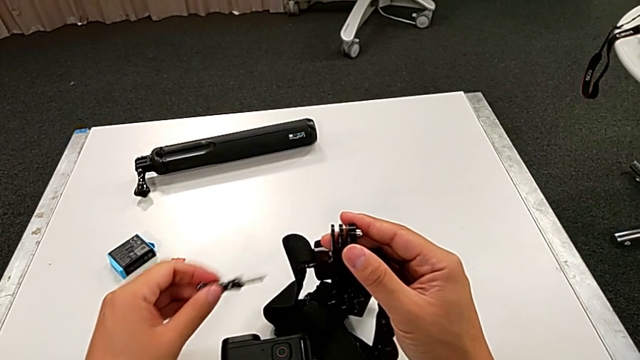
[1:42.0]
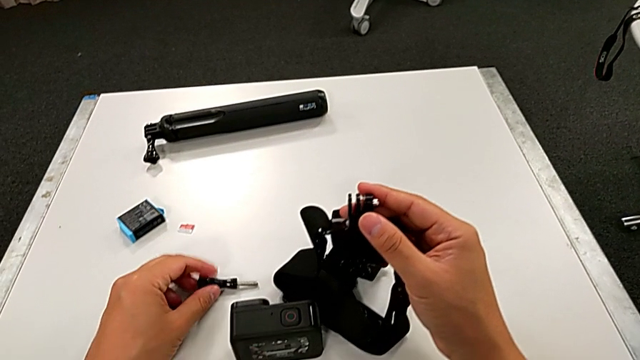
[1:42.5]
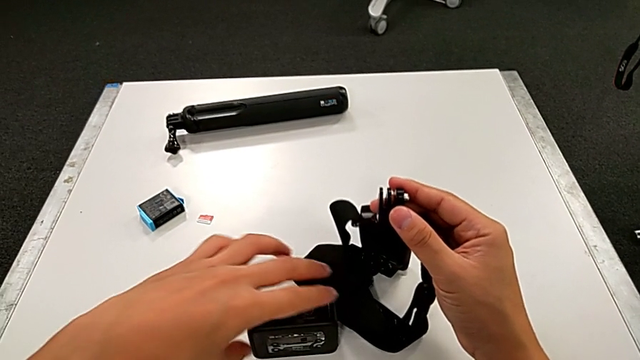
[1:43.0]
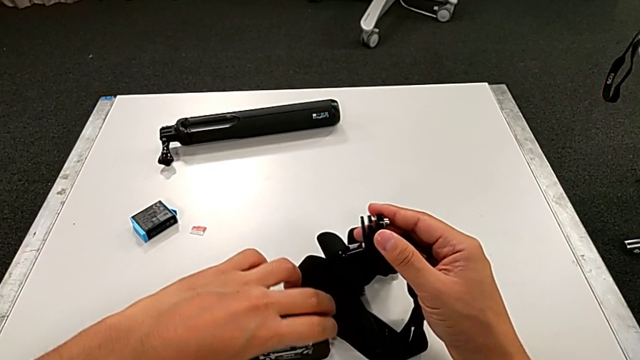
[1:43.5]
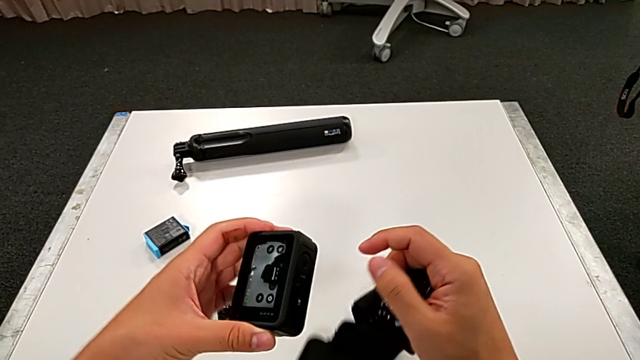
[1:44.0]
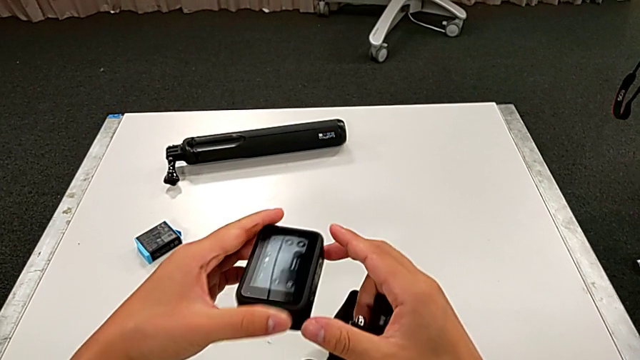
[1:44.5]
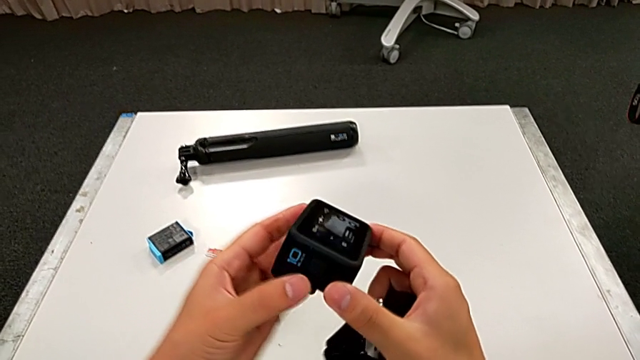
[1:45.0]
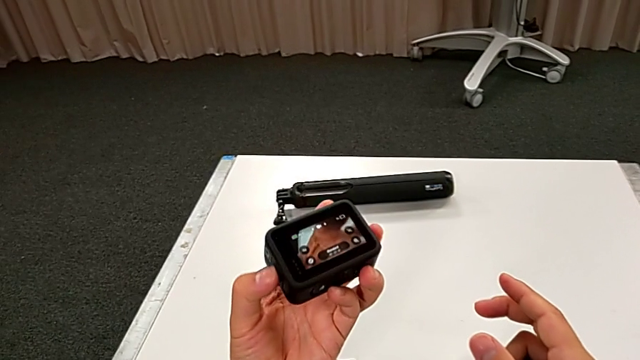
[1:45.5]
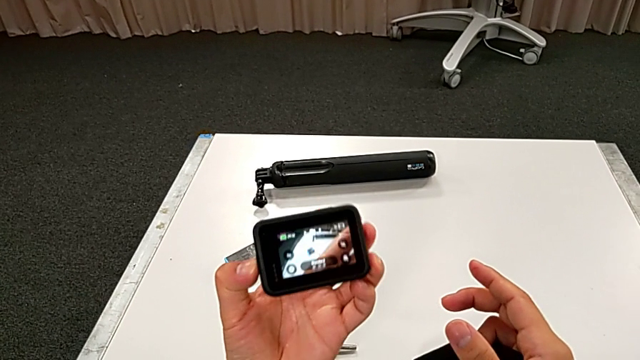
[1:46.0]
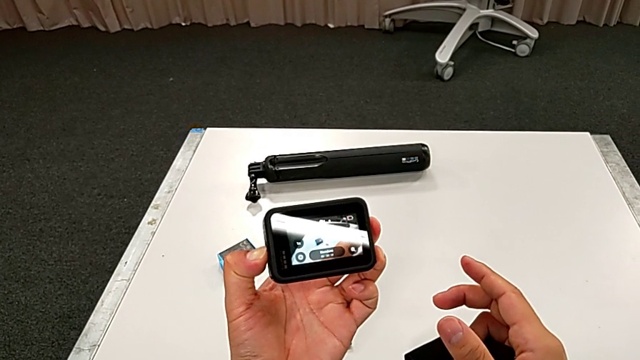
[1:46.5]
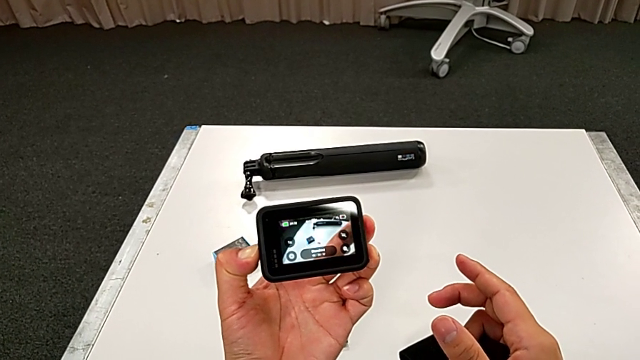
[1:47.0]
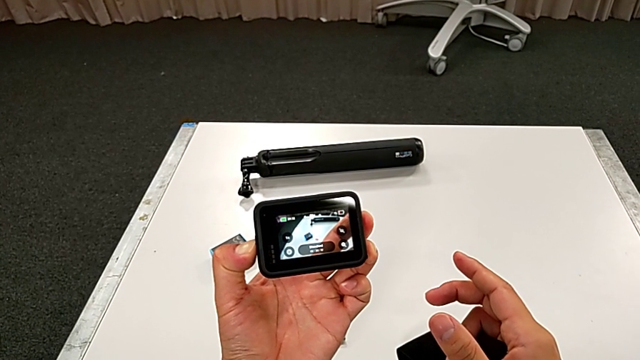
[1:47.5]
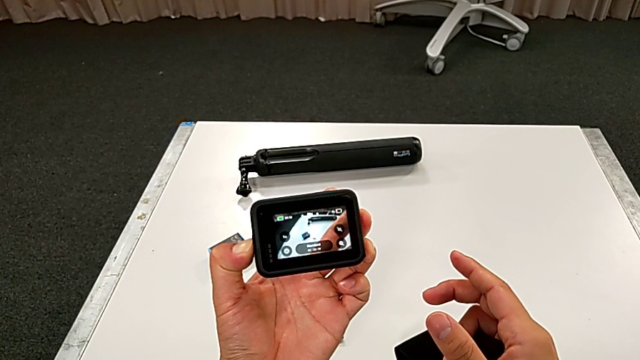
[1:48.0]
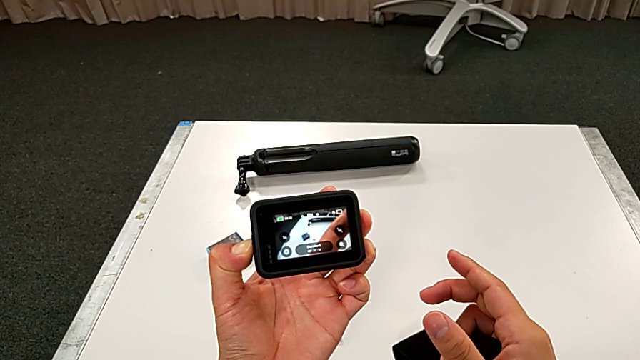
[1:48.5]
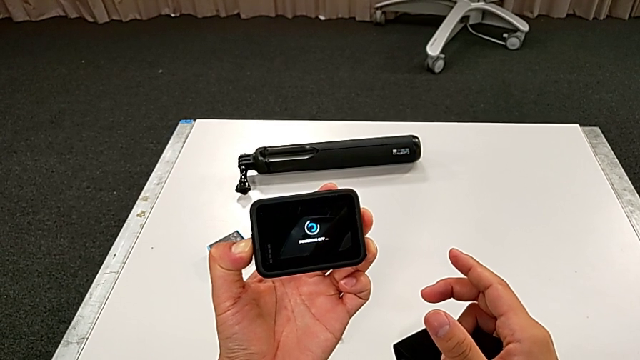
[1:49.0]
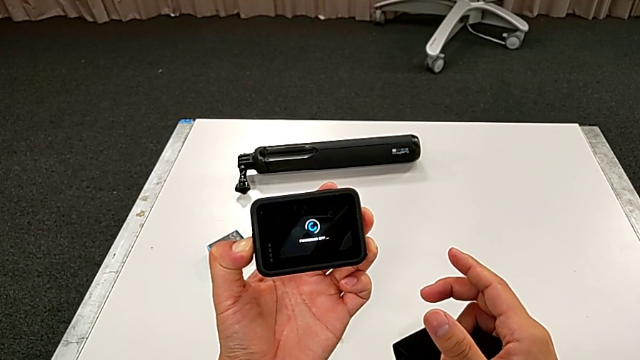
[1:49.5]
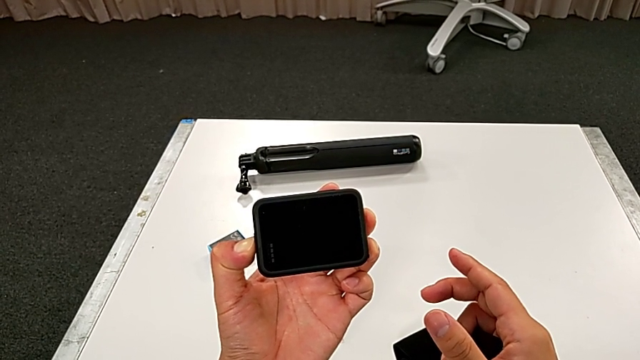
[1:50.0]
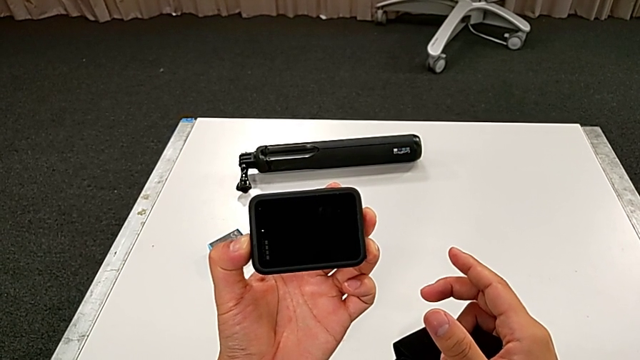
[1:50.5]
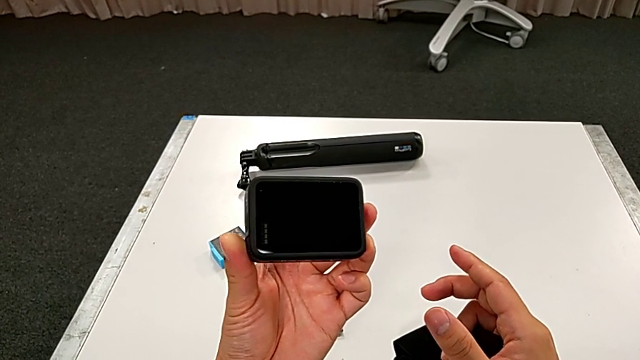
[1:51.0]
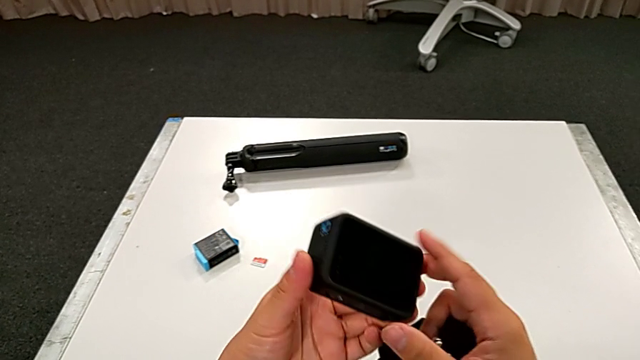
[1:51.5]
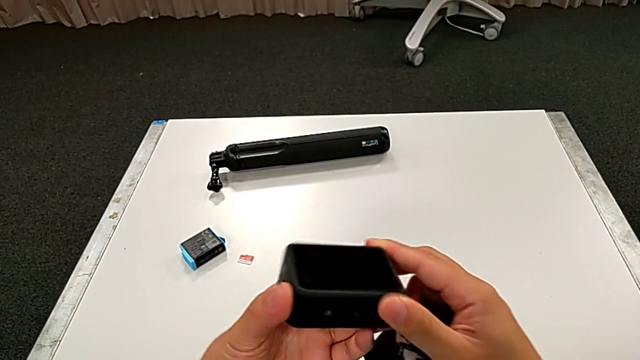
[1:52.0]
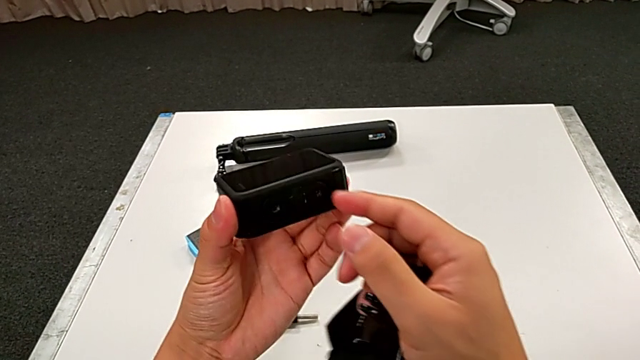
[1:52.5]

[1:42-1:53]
The camera wearer is assembling the strap on the GoPro. They place the screw, grab the GoPro, lift it, rotate it and press the power button.

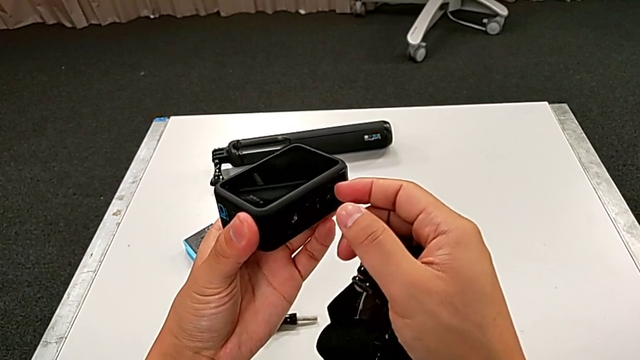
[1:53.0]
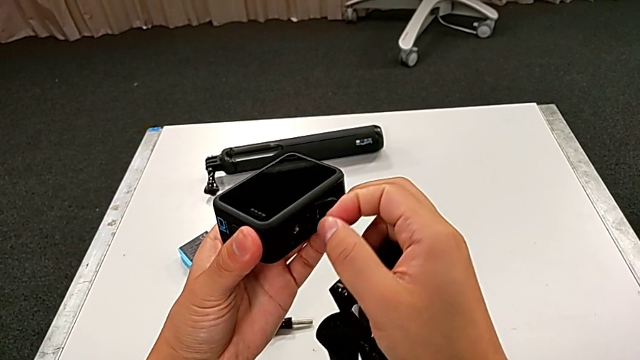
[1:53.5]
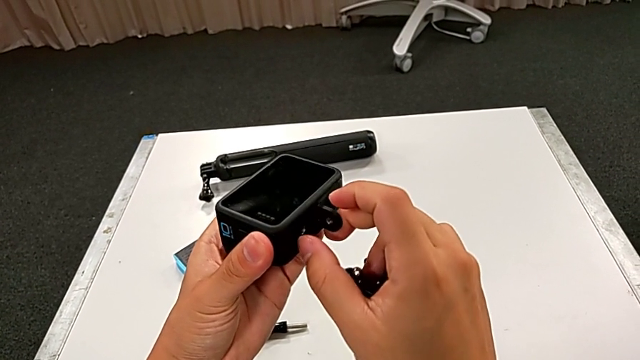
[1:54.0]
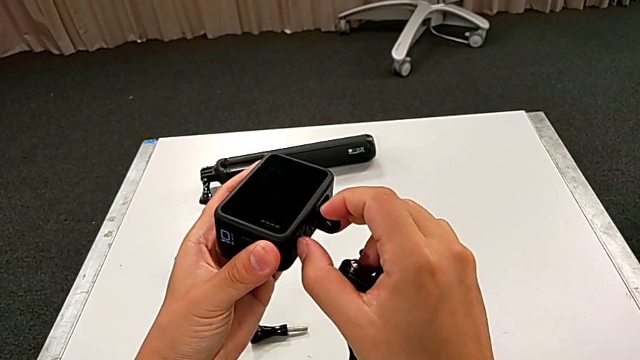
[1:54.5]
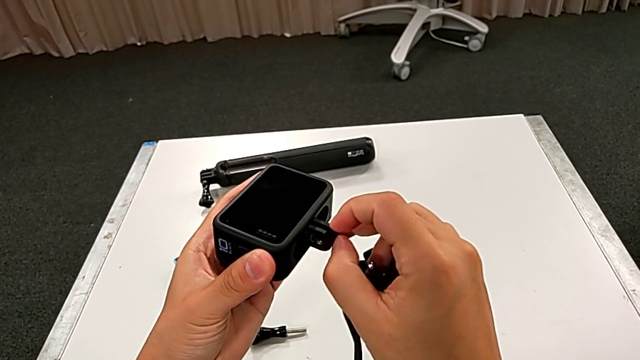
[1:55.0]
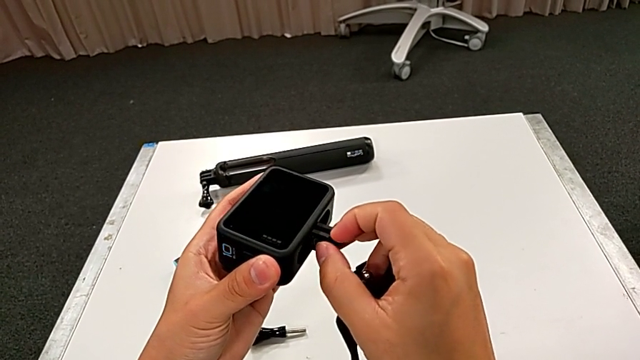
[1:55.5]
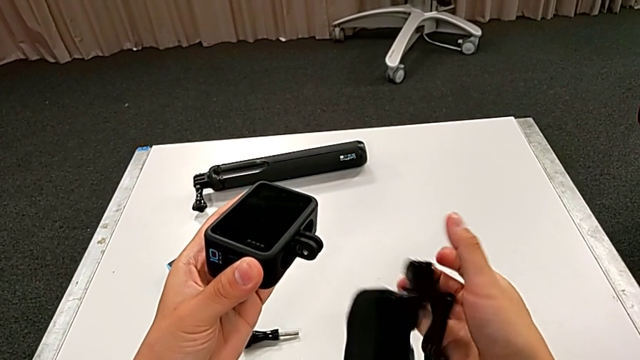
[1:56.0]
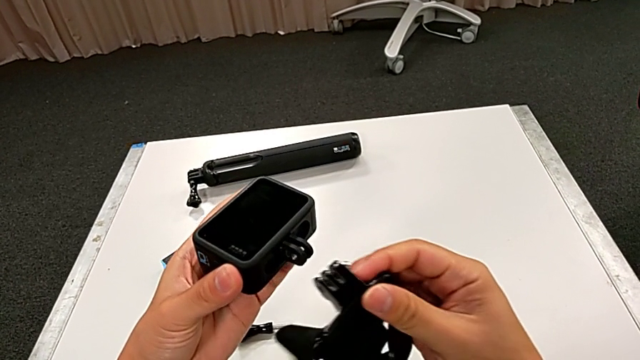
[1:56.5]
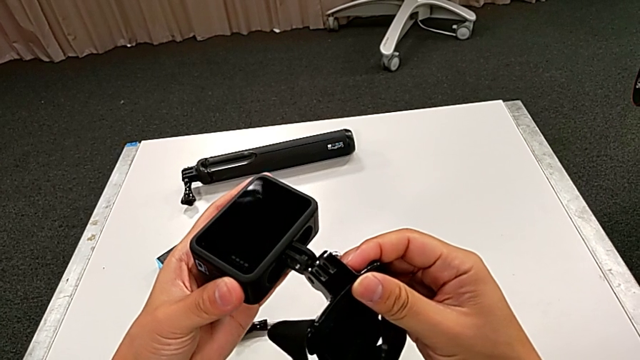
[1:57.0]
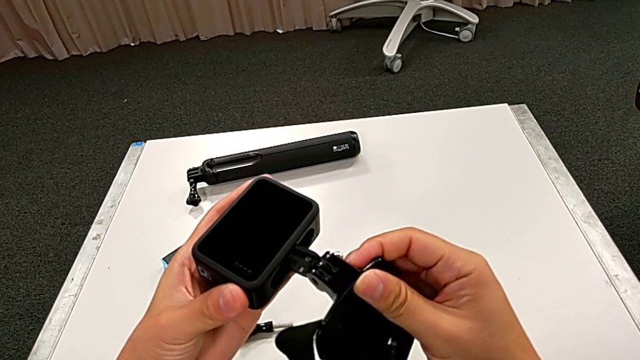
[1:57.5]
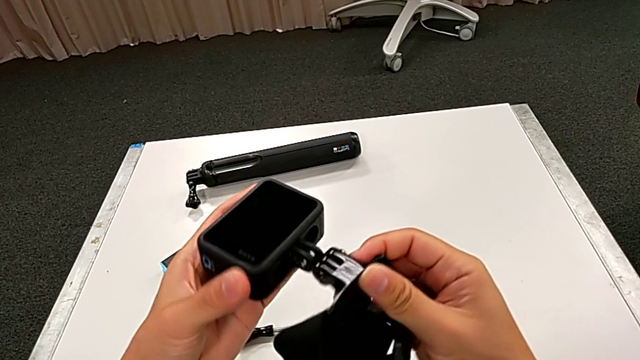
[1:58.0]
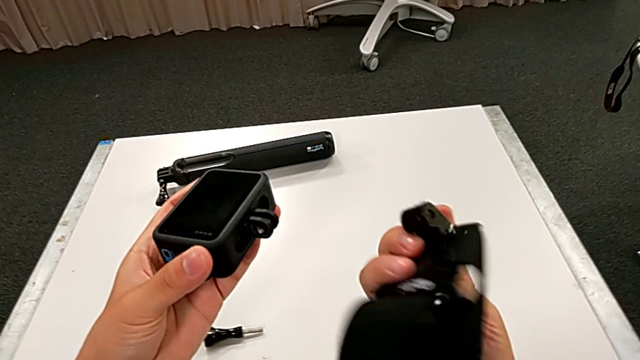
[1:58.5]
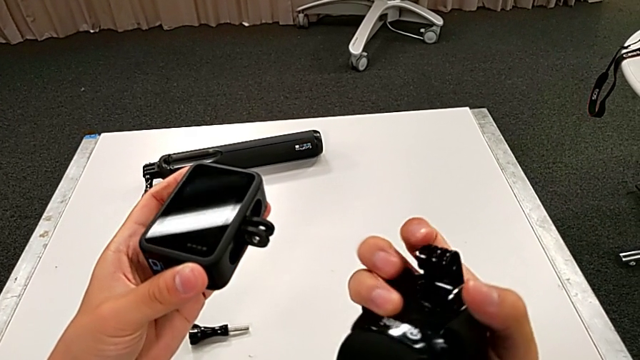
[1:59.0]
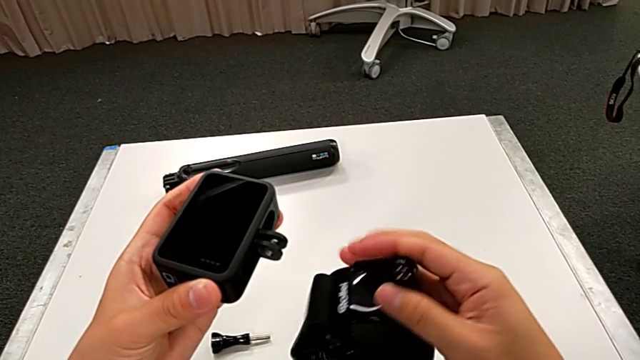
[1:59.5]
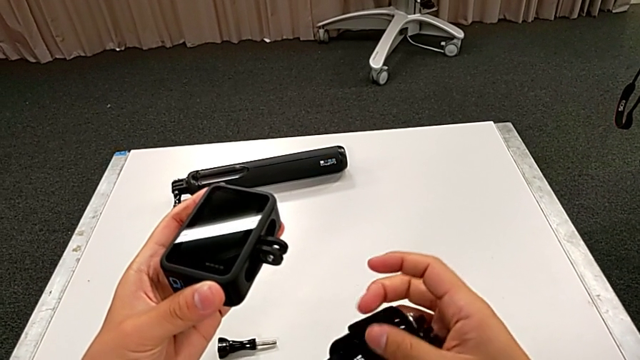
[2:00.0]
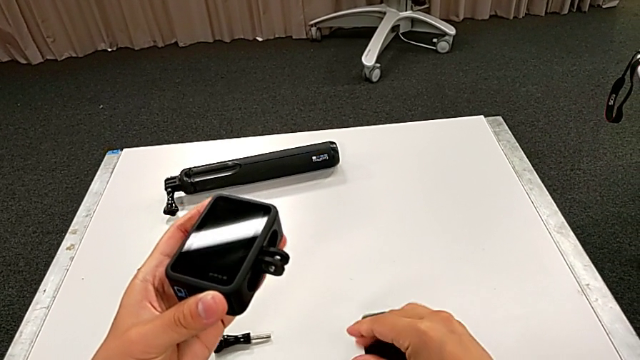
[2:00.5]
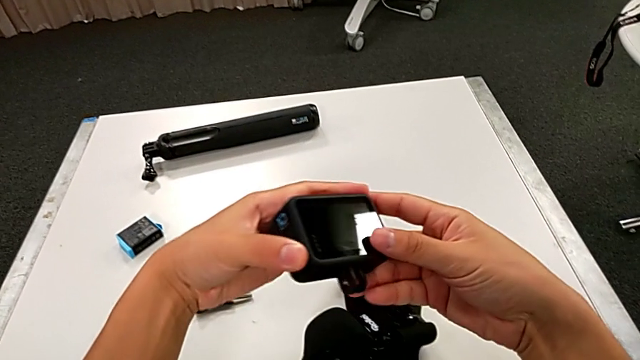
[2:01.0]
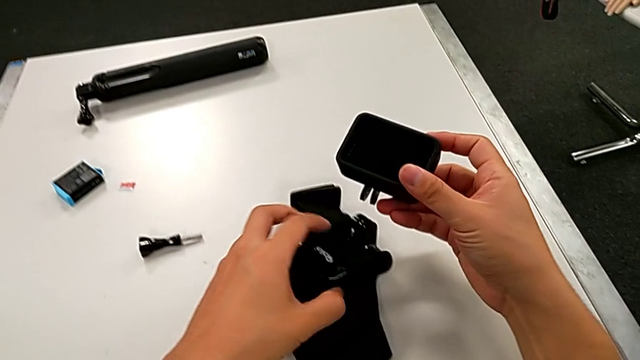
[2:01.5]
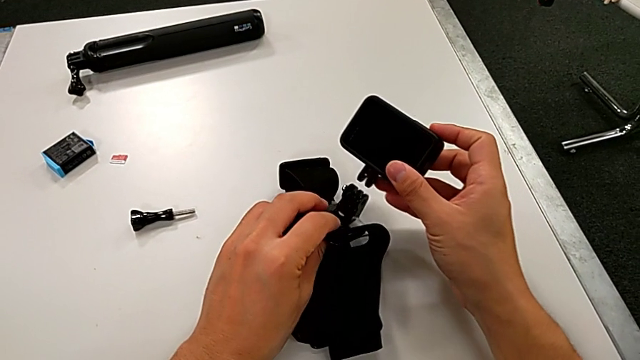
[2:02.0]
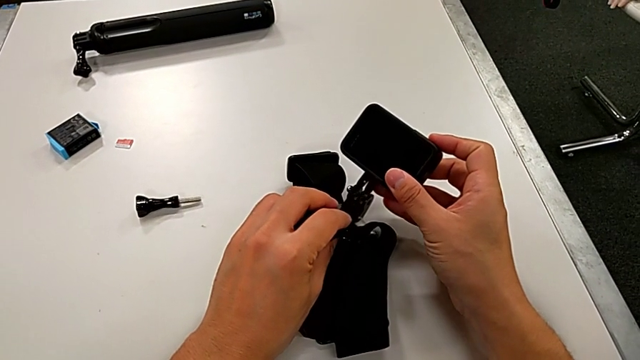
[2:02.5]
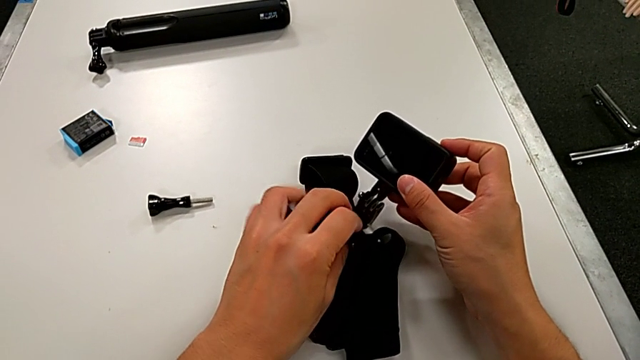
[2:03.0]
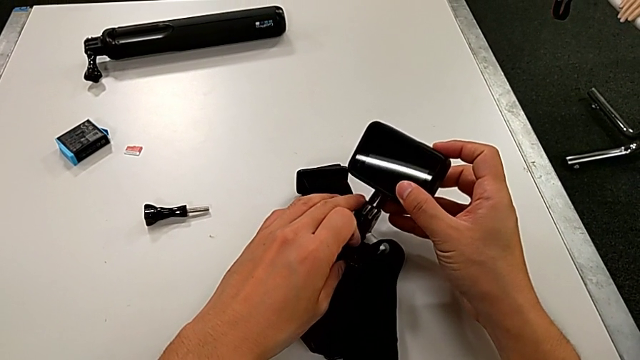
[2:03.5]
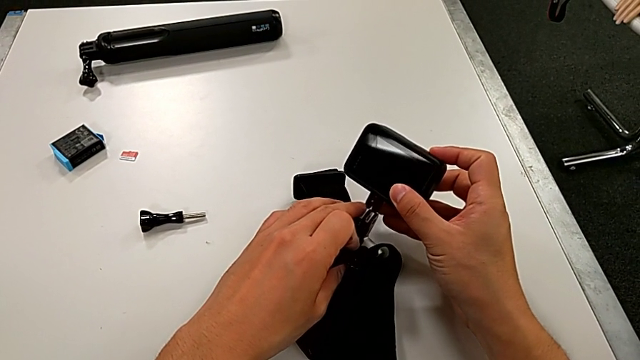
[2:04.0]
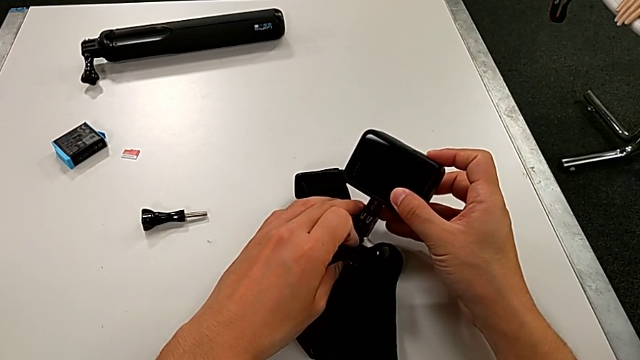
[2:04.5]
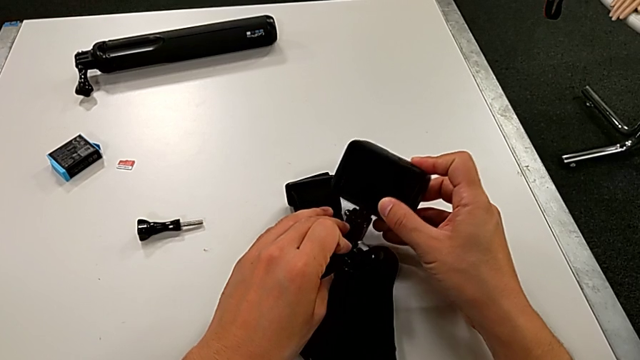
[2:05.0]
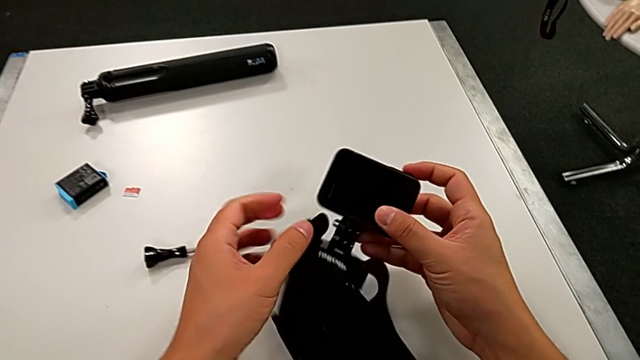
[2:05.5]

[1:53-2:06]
The camera wearer is assembling the strap on the GoPro. They pull the mounting peg, wrongly adjust it, trying to insert the mount tab into the GoPro mount but failing to do so, rotate the strap, place it, insert the mounting peg and lift the GoPro.
